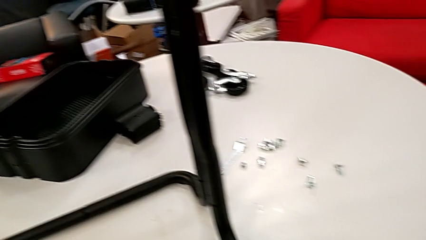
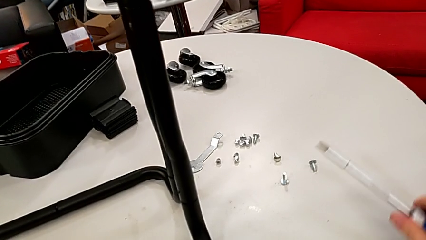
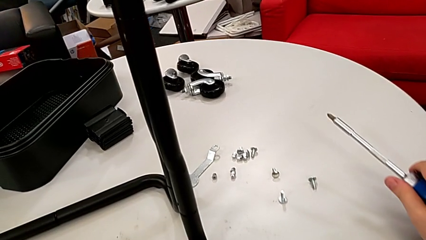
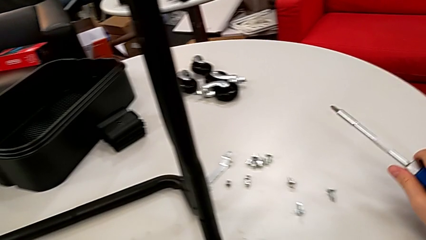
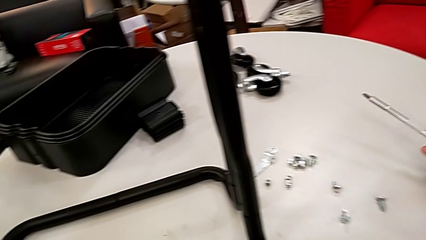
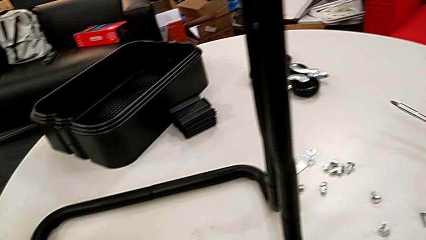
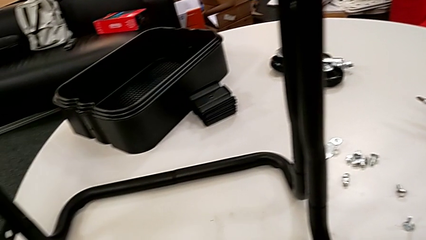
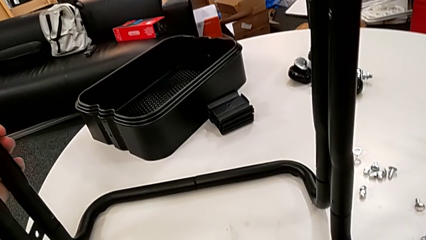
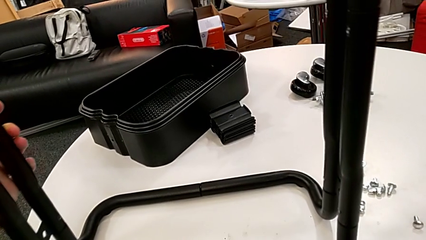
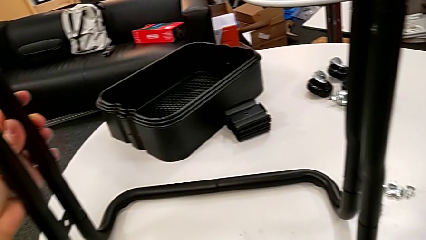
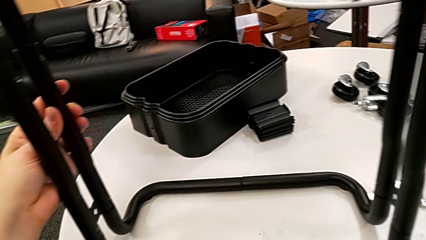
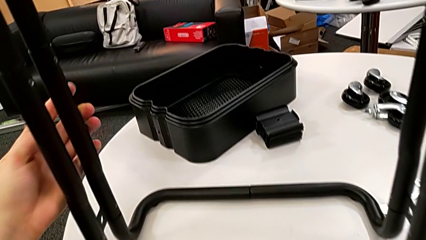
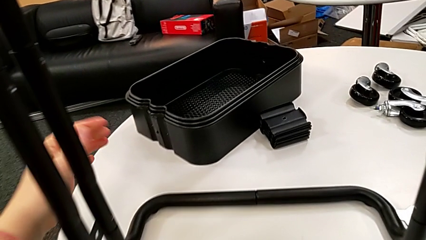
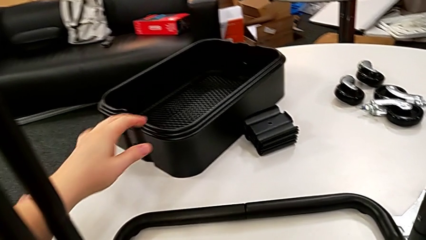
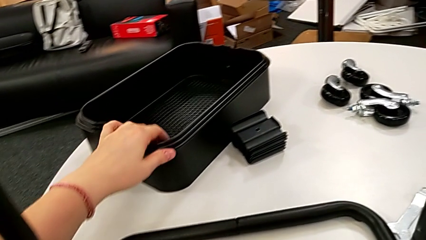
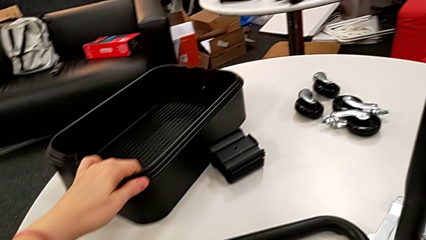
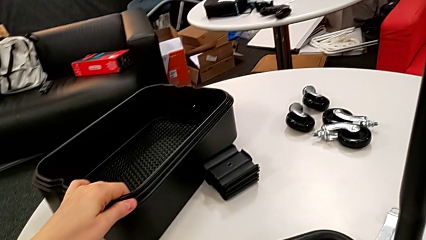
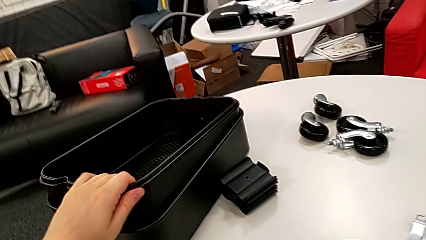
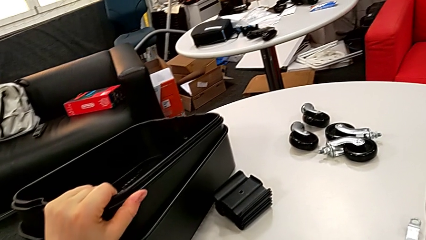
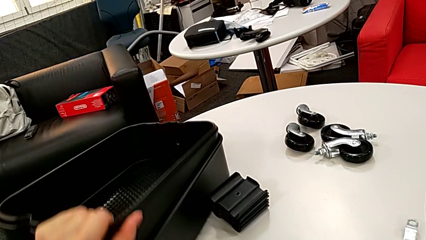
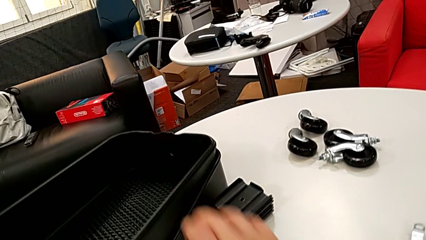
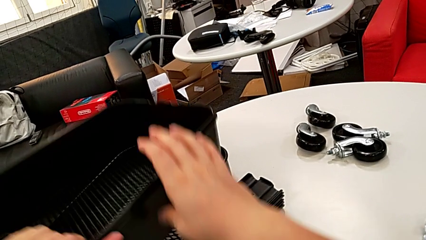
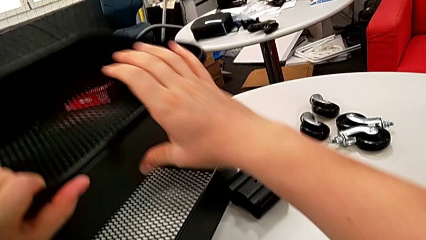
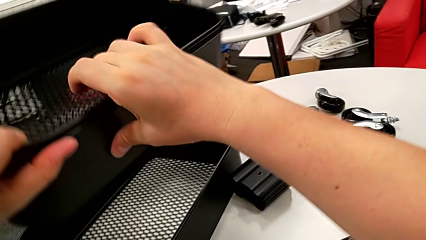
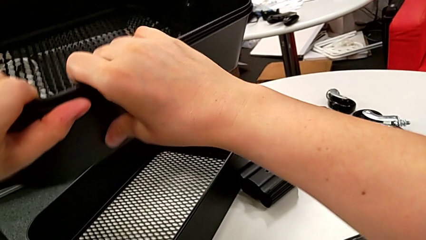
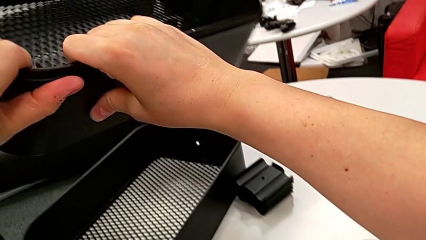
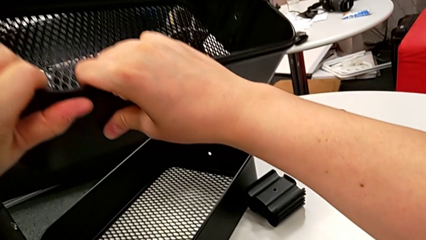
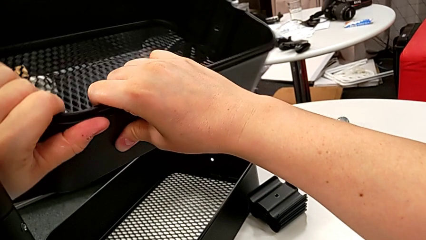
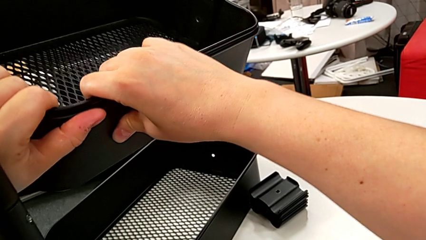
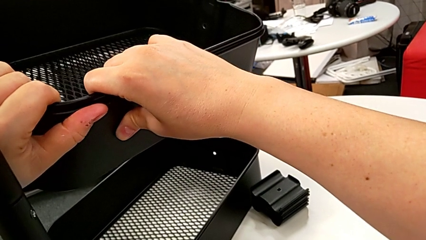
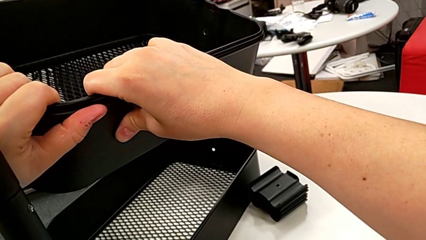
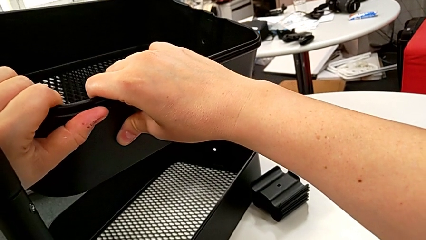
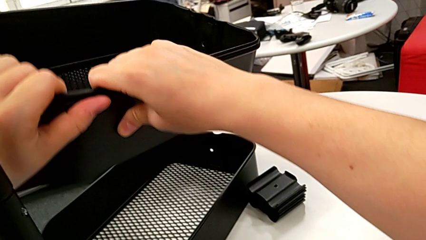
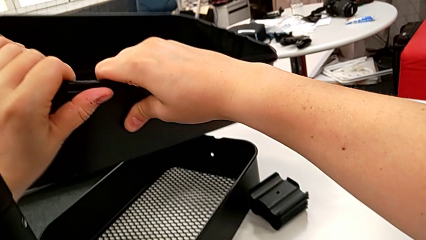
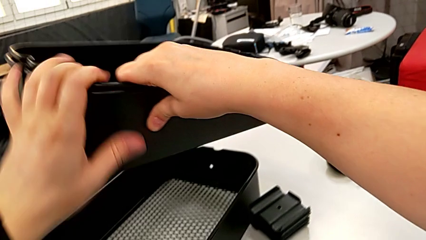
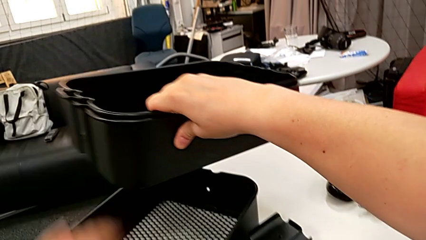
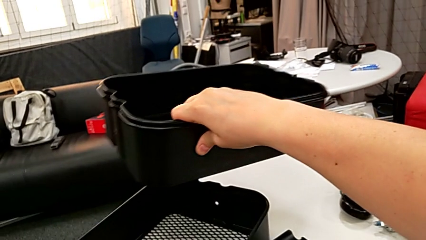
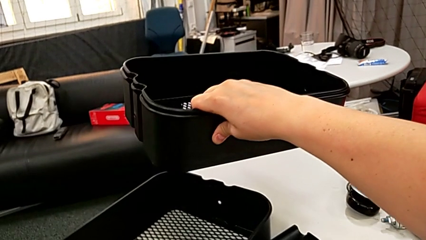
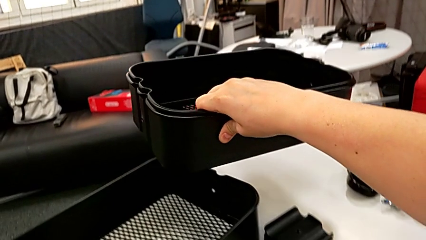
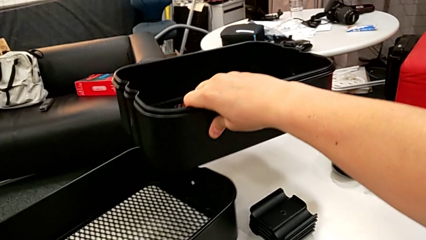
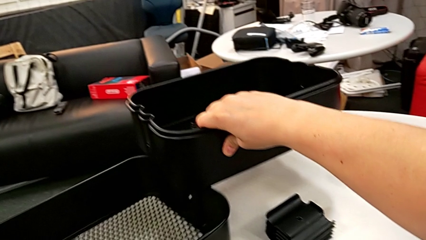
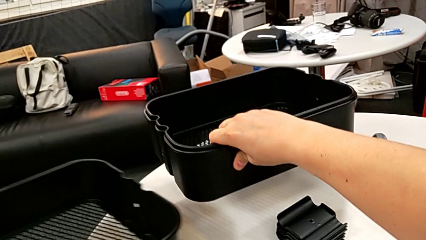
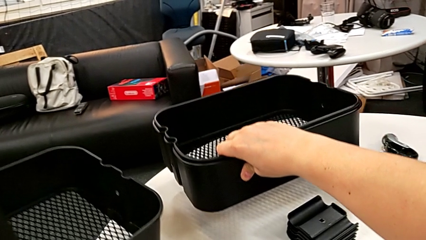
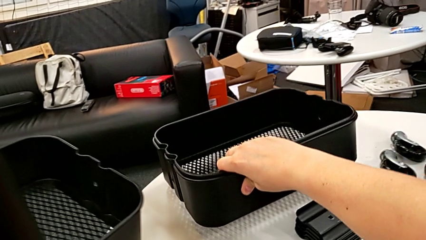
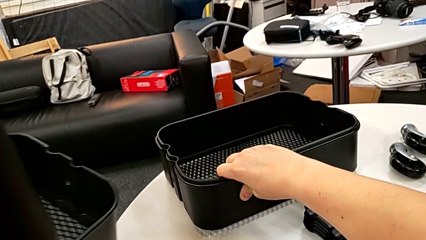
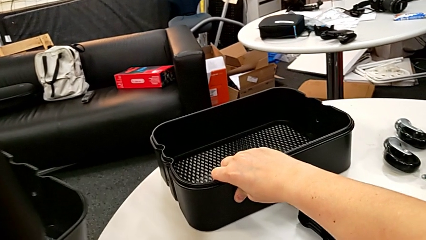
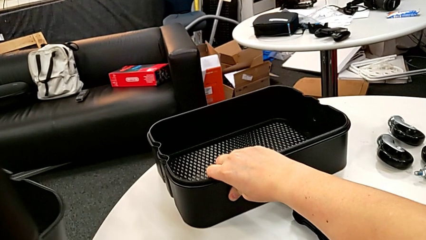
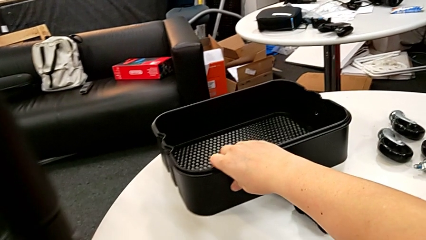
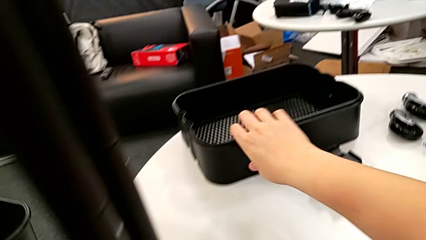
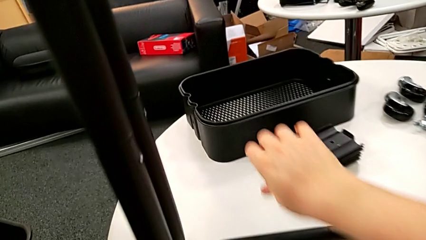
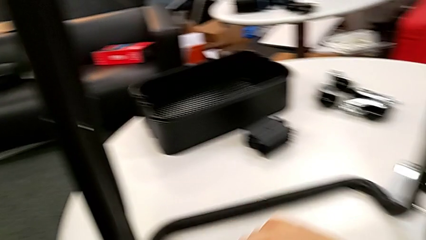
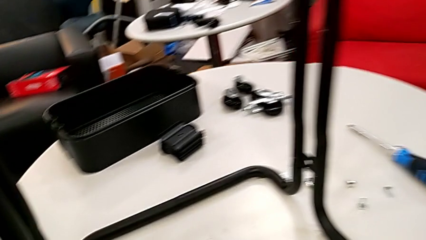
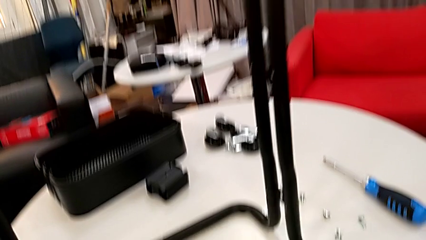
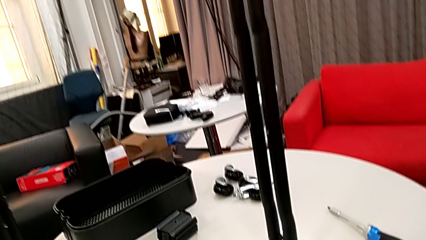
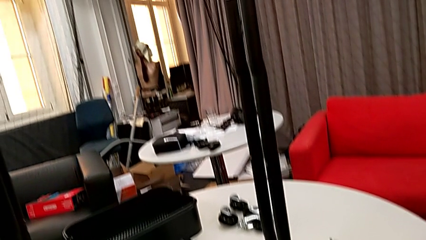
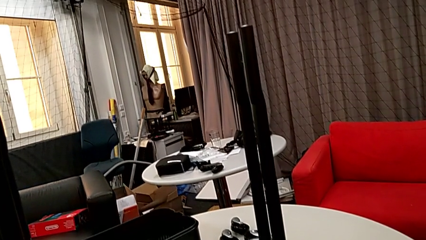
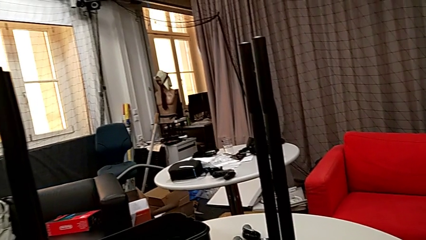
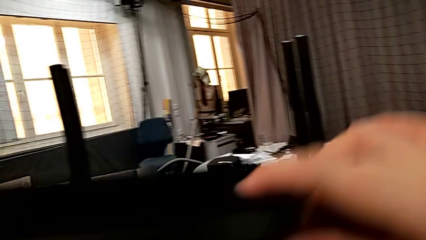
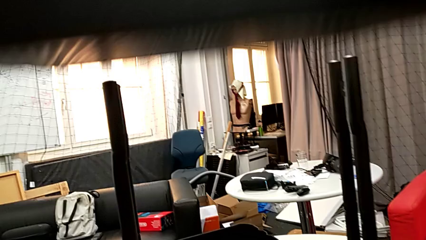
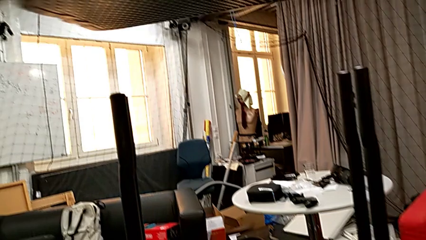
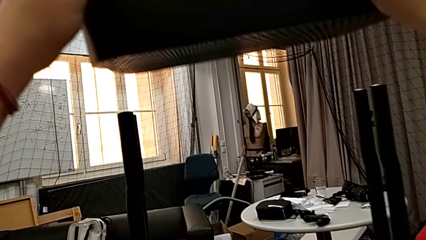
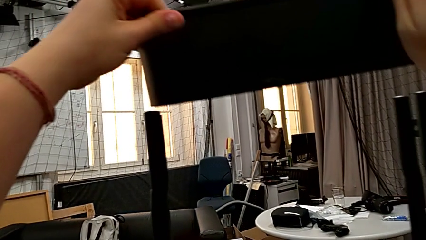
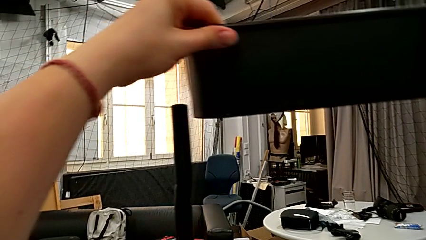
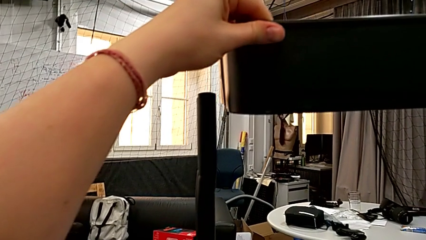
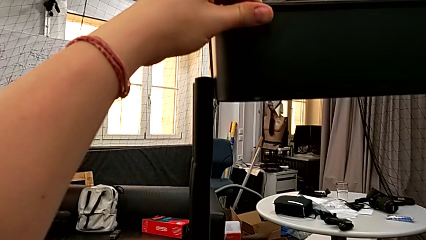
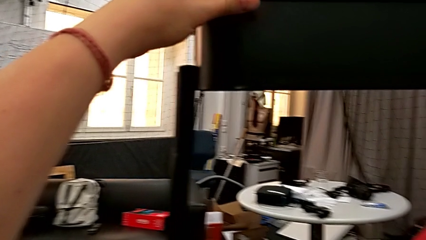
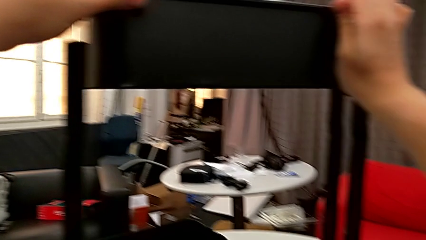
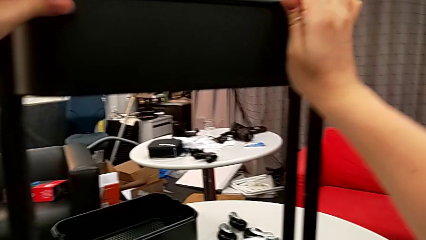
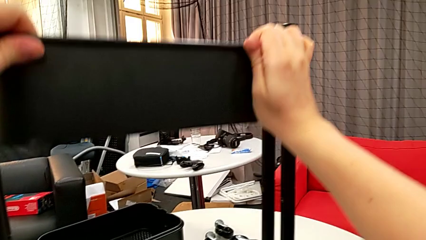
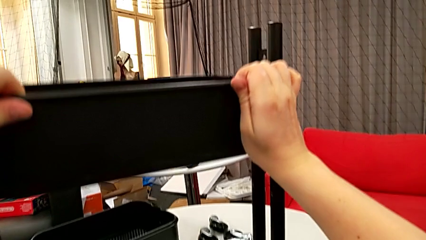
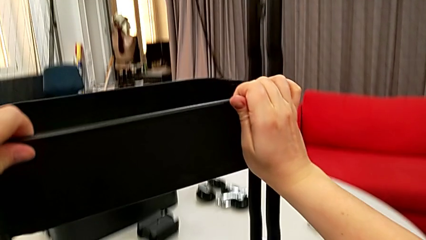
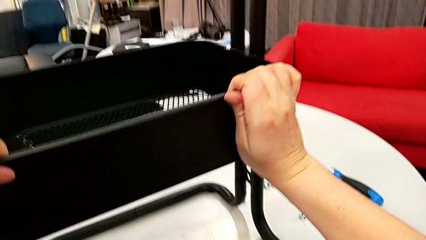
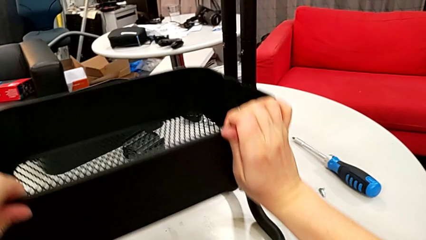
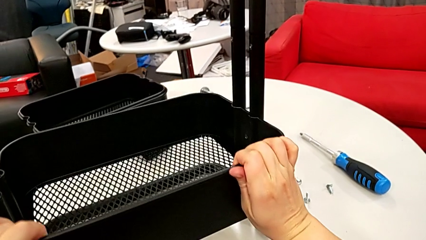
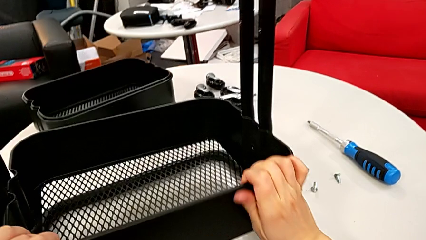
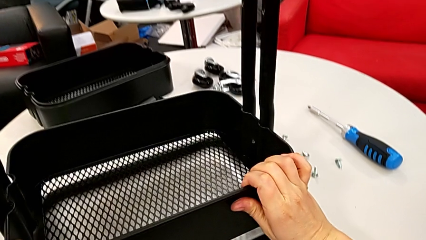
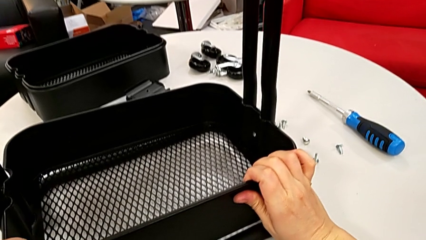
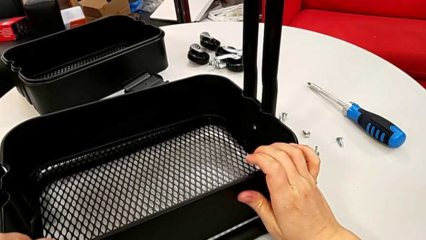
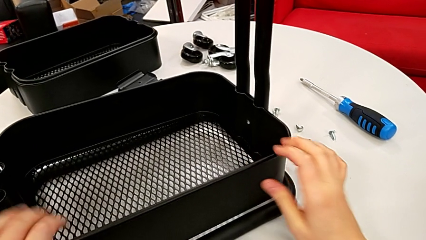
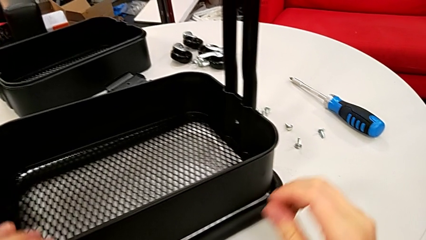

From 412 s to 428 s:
The camera wearer inserts the bottom tray into the base of the machine.
